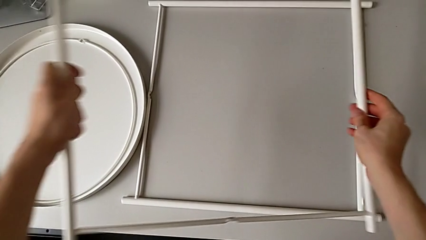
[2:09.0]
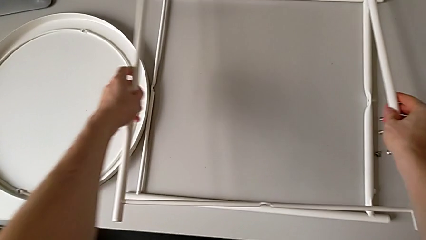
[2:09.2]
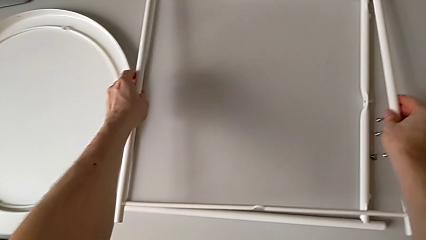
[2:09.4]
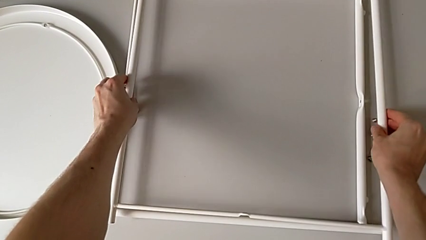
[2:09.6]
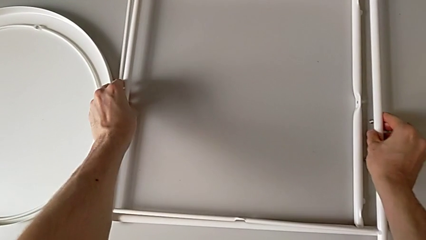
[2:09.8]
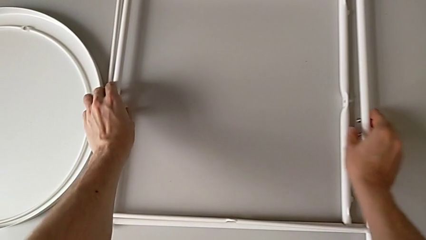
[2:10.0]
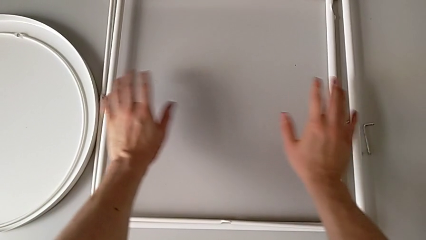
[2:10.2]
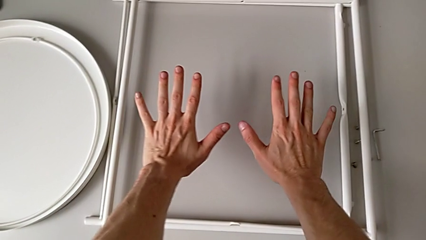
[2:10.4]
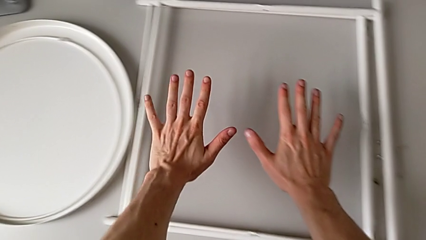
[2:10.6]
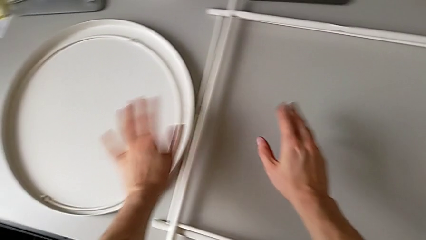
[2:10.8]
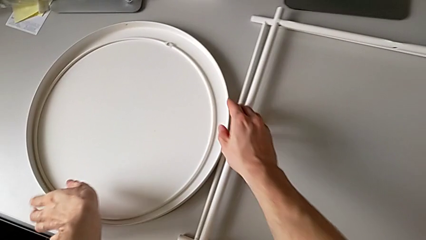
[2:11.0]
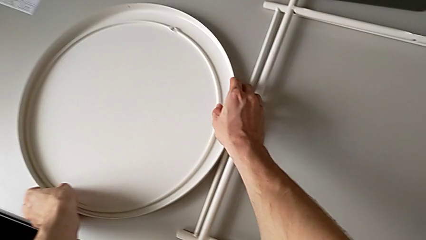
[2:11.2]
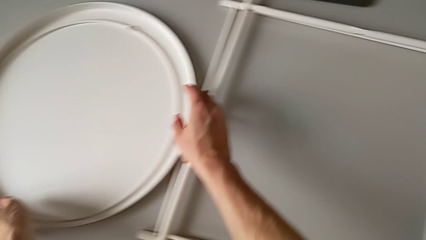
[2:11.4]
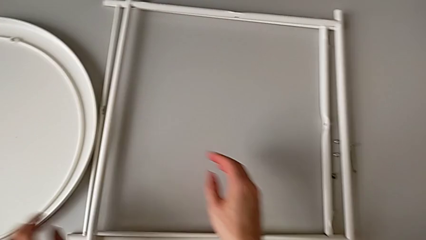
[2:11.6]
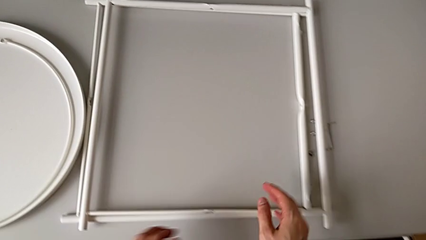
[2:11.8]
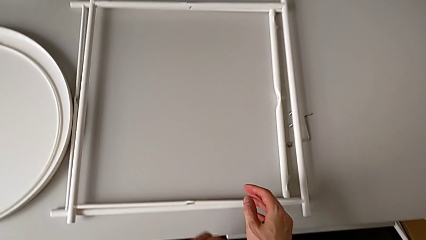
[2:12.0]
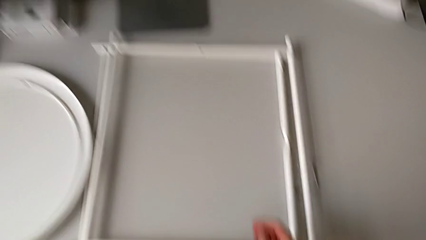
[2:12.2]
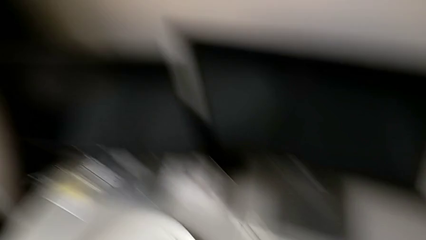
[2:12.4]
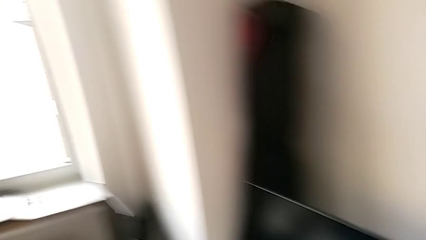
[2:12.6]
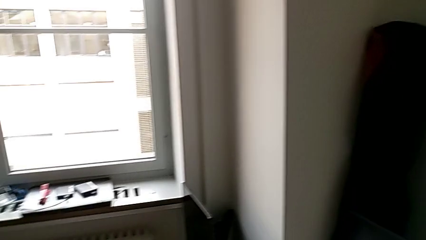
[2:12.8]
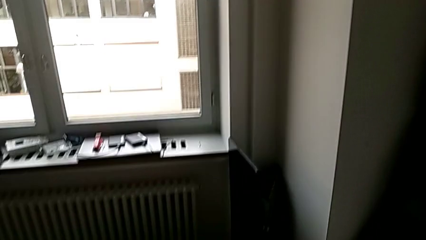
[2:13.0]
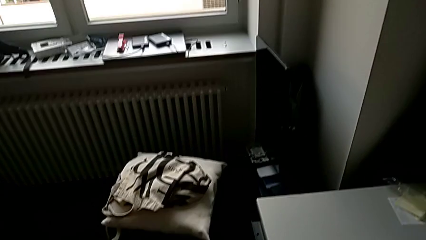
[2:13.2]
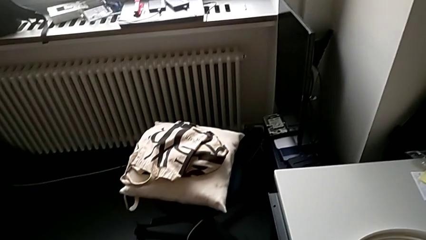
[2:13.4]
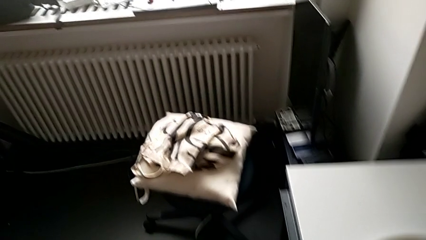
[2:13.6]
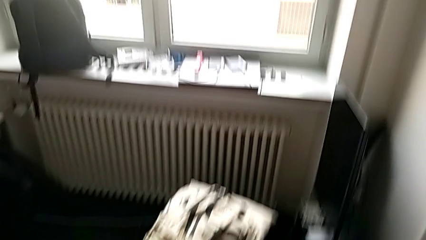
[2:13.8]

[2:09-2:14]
The camera wearer is disassembling the legs of the object. They place the leg.
